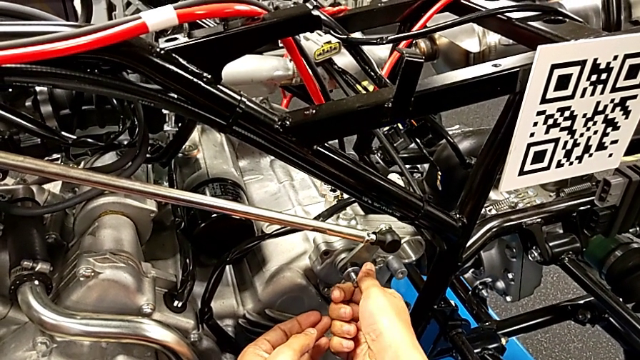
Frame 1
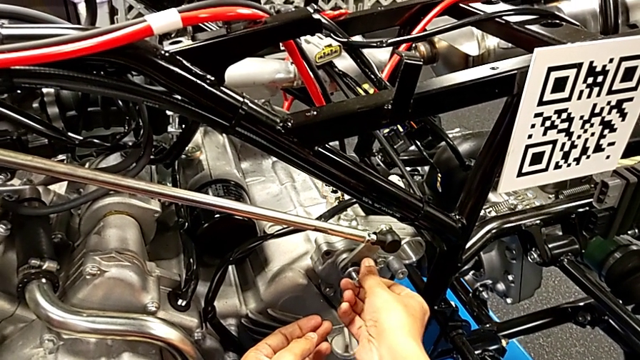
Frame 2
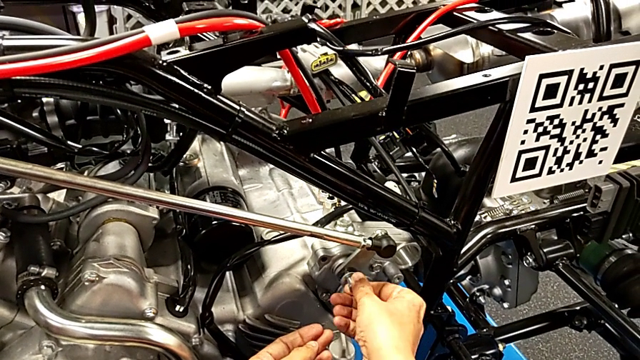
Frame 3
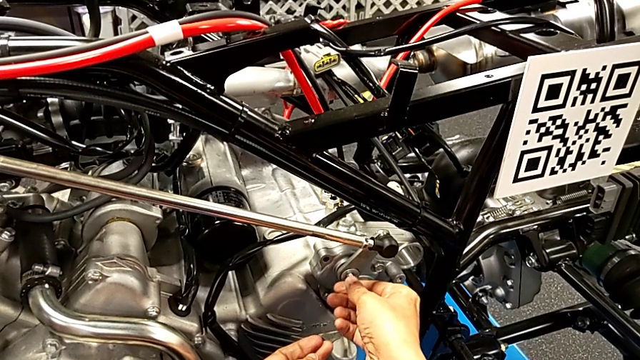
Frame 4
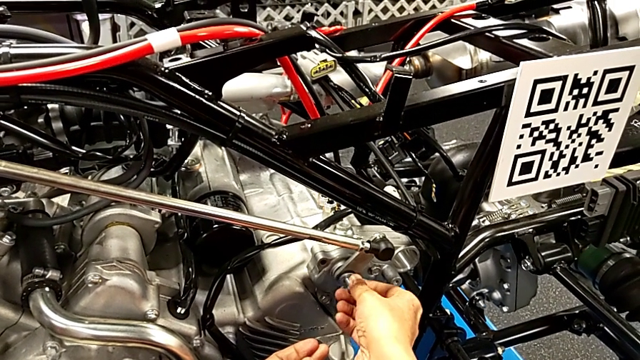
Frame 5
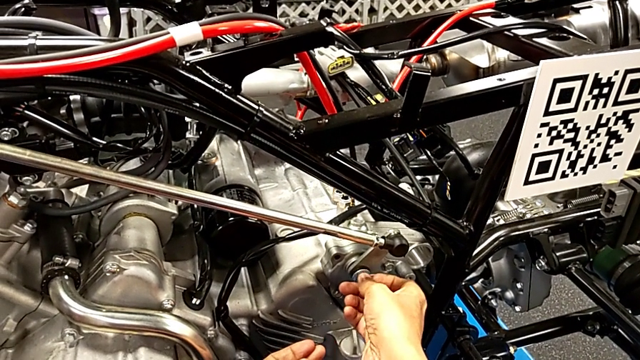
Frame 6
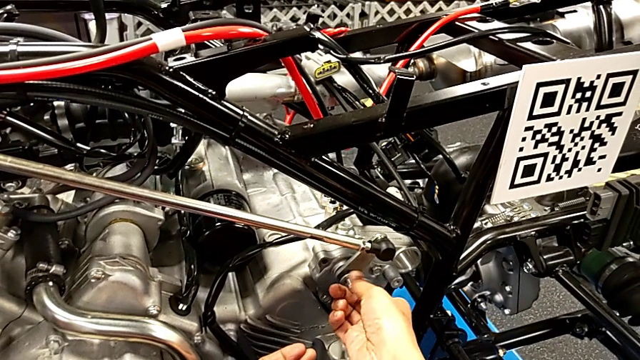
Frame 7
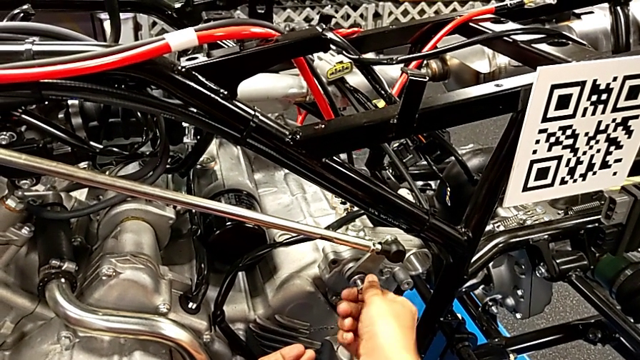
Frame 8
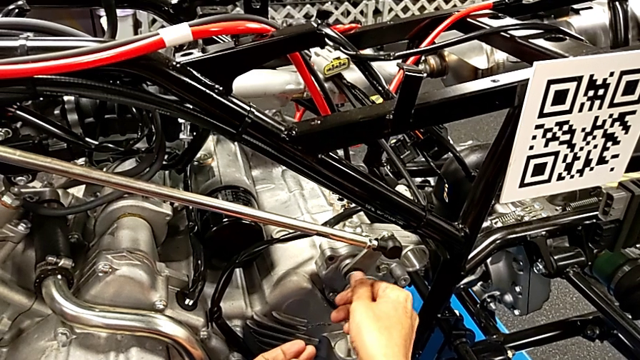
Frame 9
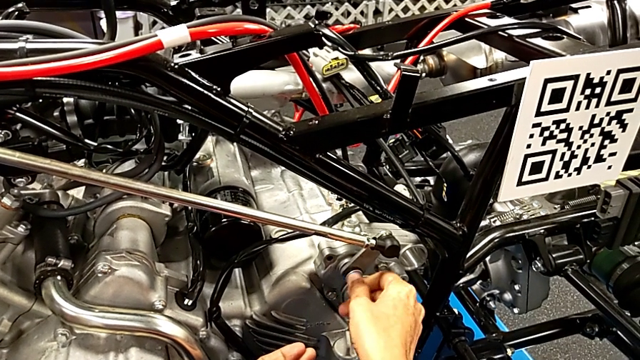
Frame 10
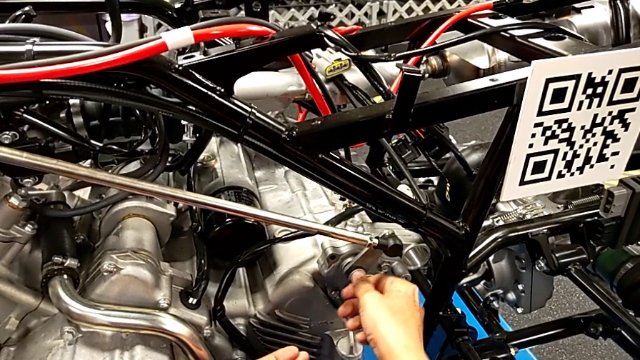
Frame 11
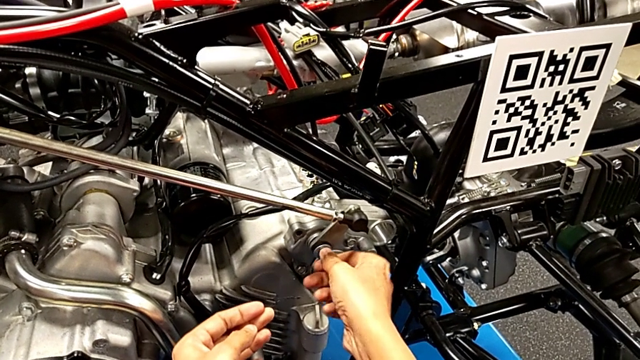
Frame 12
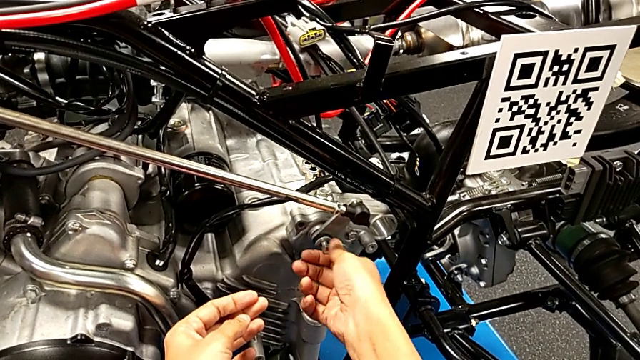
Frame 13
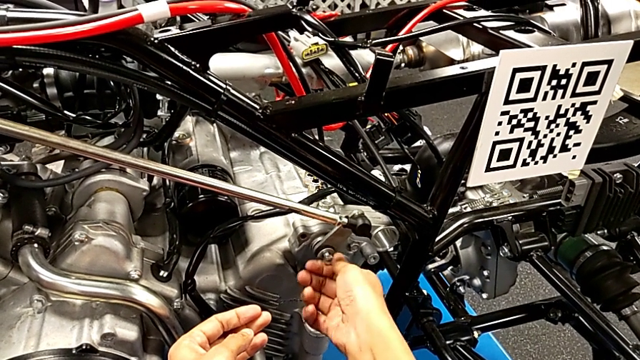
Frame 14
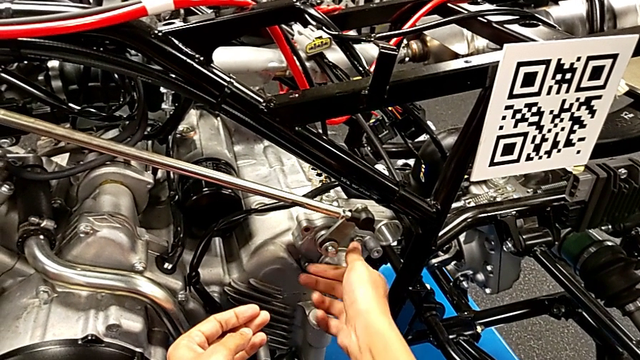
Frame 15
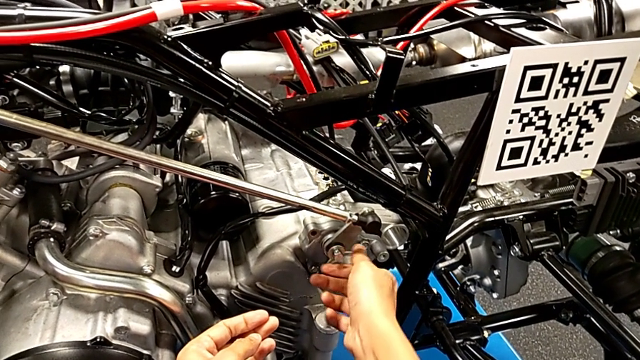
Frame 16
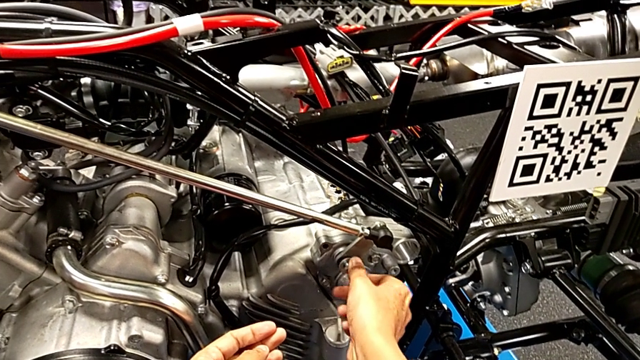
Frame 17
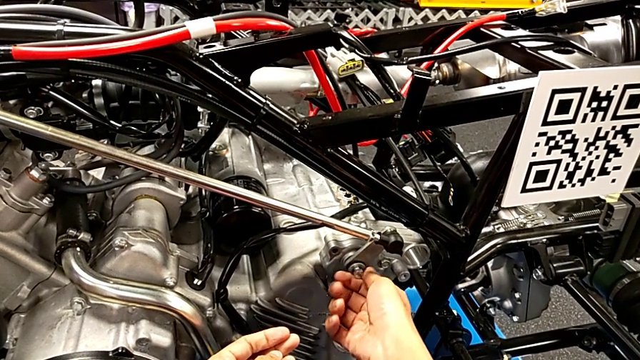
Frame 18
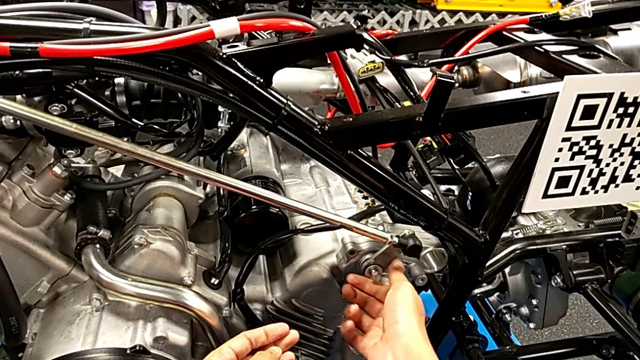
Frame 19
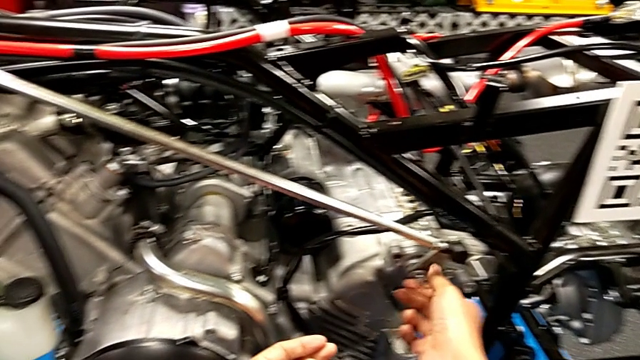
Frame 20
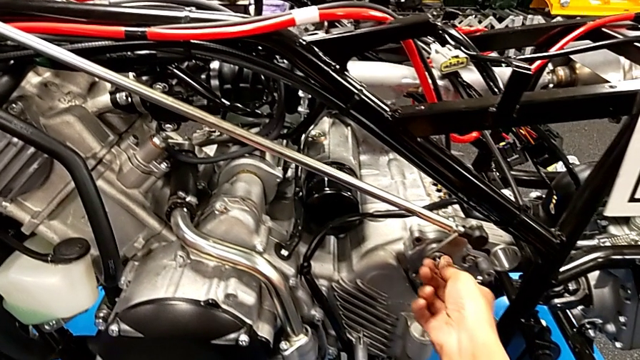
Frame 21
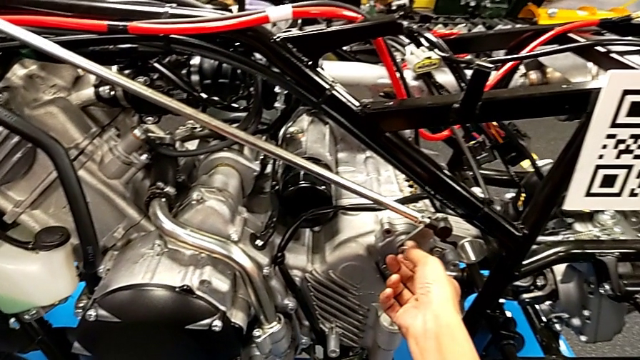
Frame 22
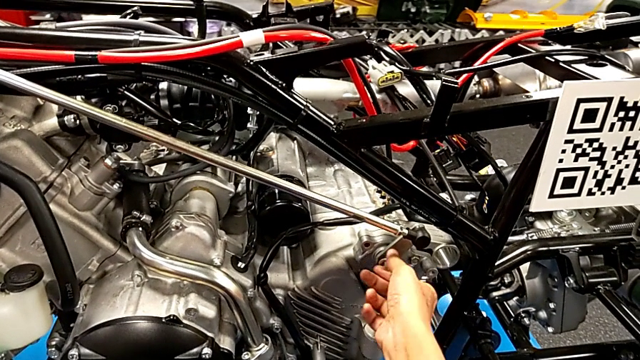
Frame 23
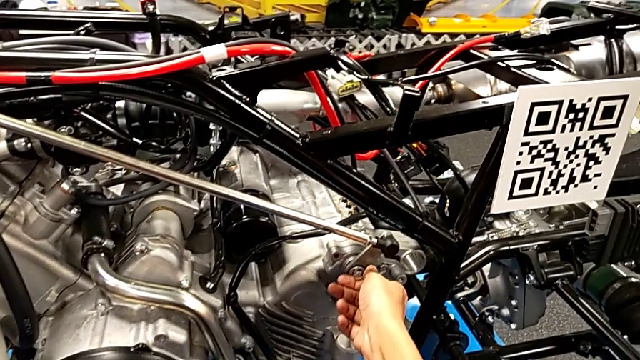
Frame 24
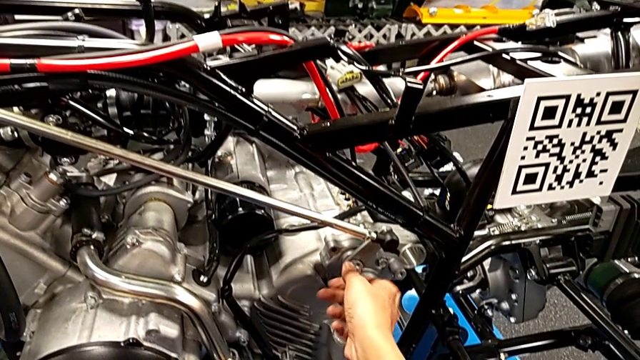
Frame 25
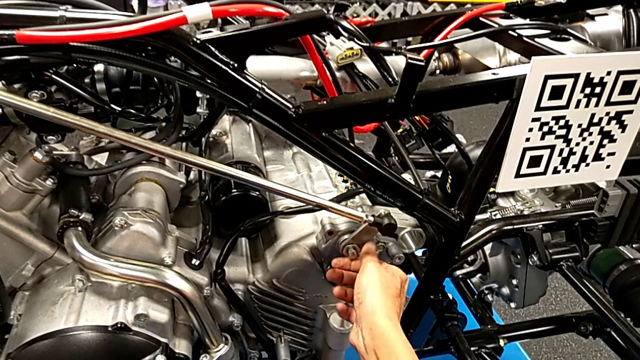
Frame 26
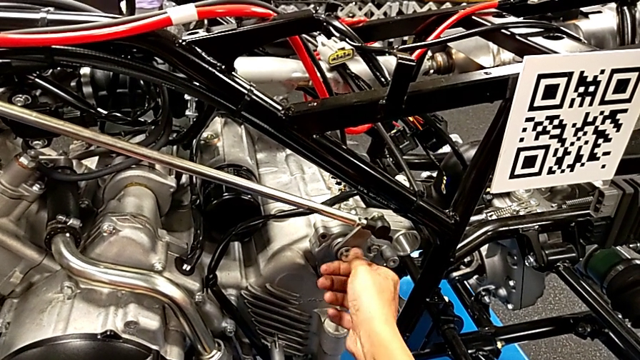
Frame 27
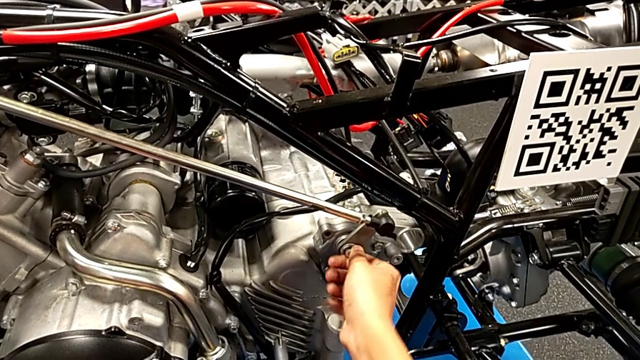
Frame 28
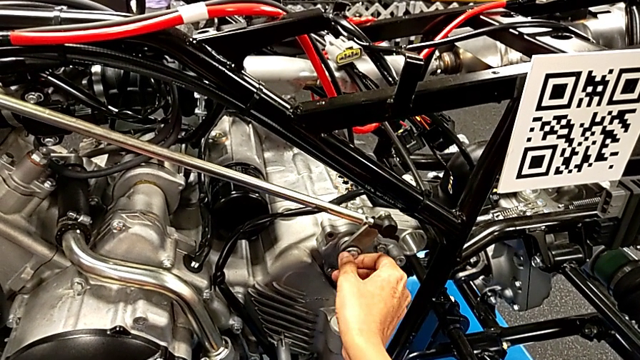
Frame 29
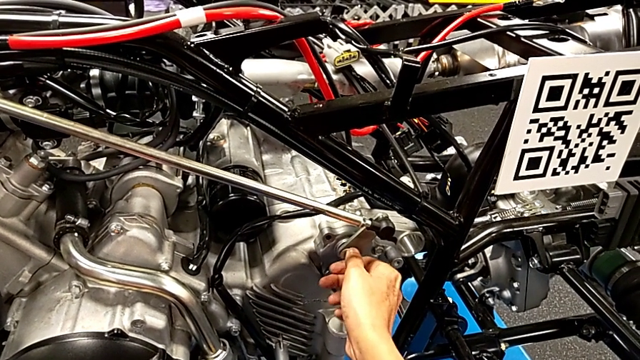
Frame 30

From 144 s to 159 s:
The camera wearer is screwing the bolt through the washer. They screw the bolt with the right hand.

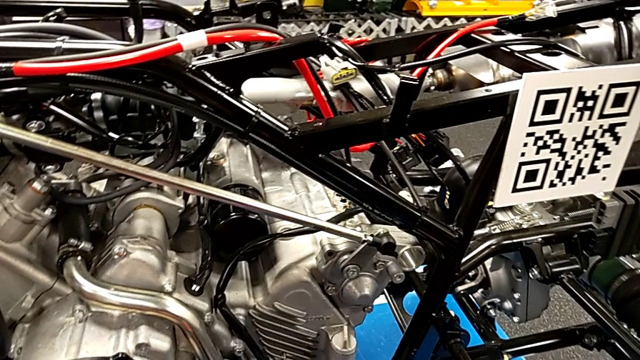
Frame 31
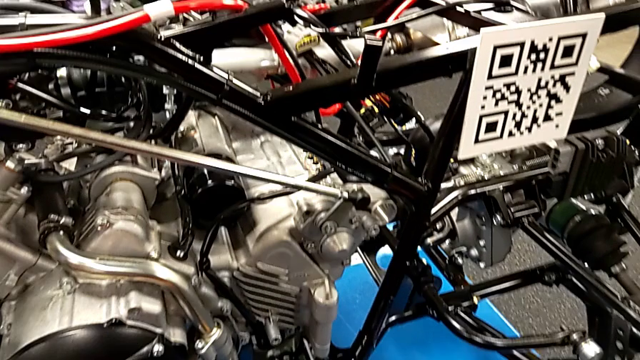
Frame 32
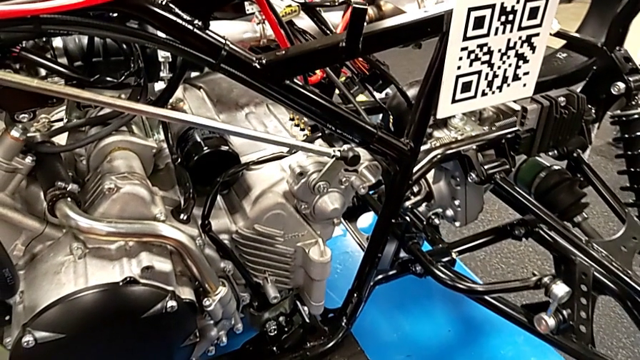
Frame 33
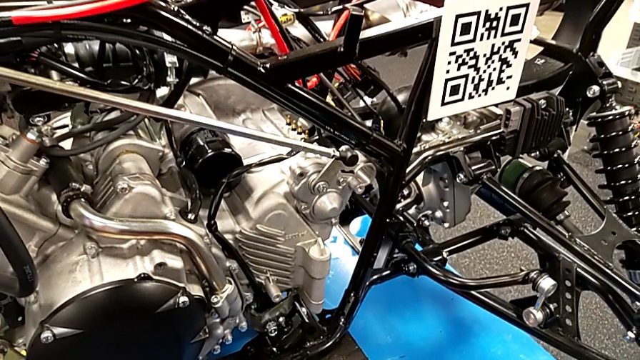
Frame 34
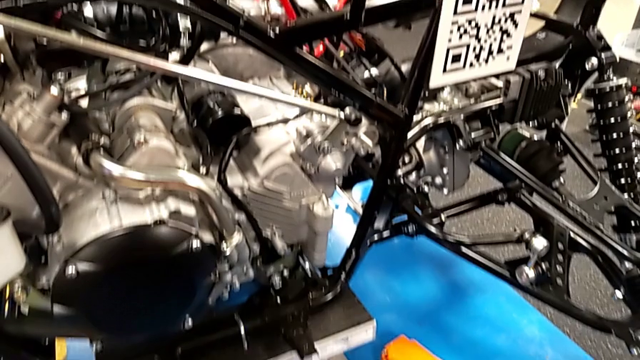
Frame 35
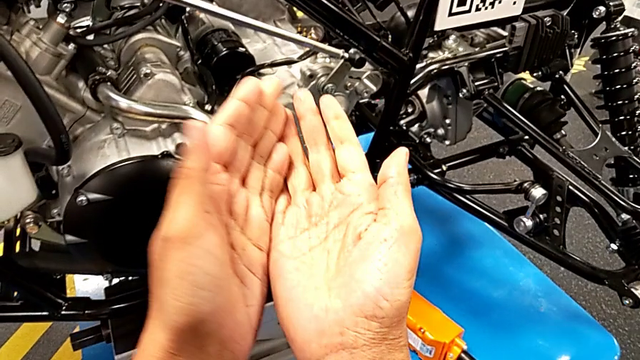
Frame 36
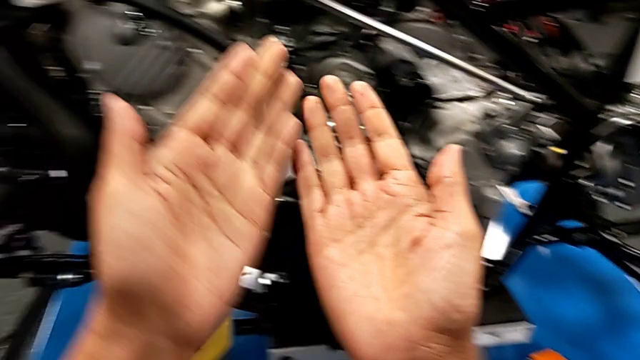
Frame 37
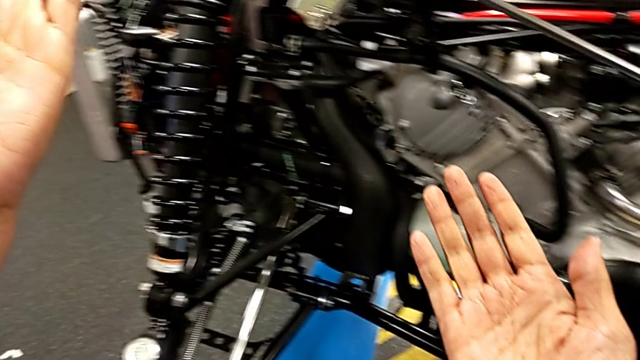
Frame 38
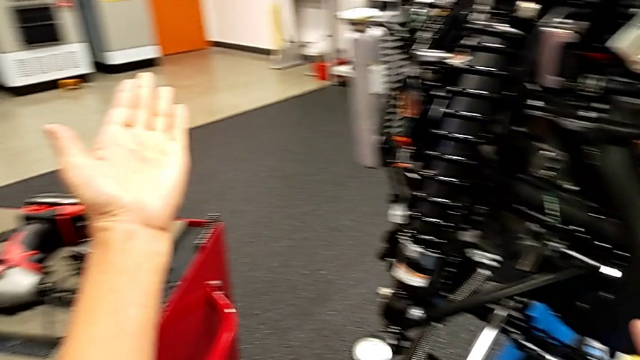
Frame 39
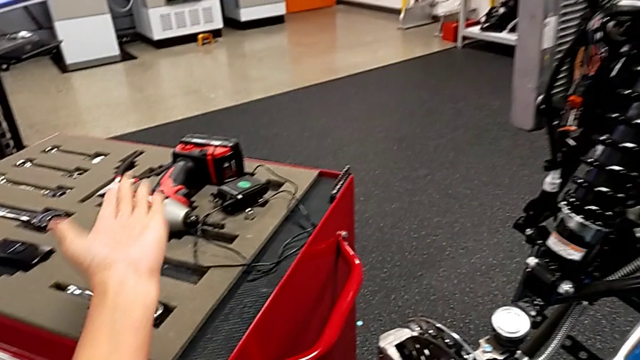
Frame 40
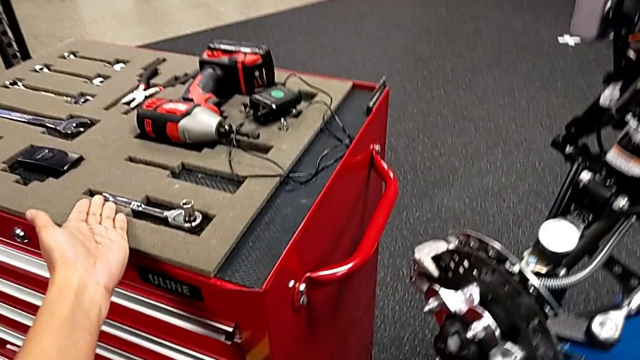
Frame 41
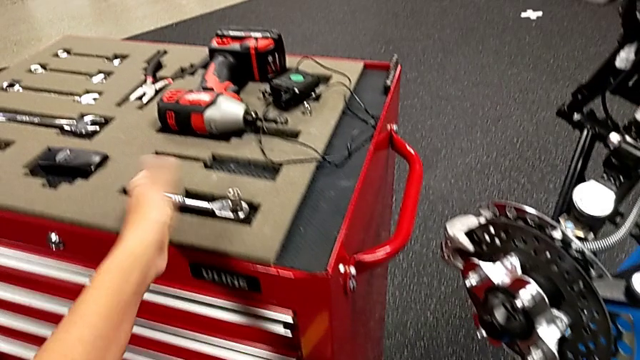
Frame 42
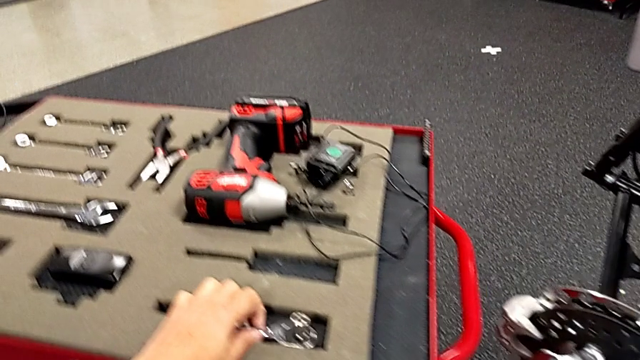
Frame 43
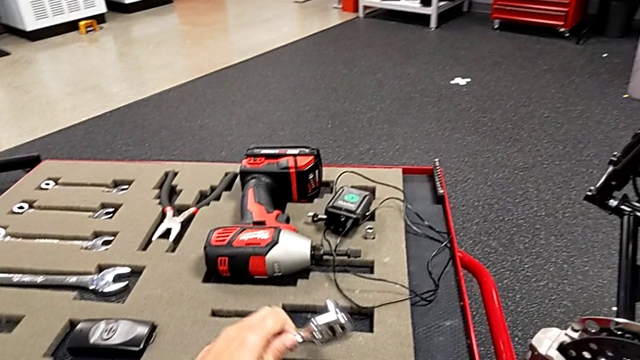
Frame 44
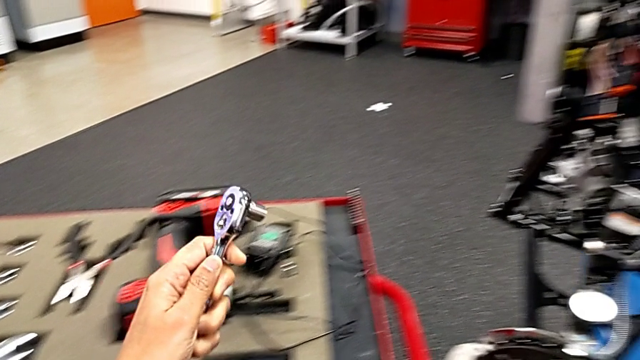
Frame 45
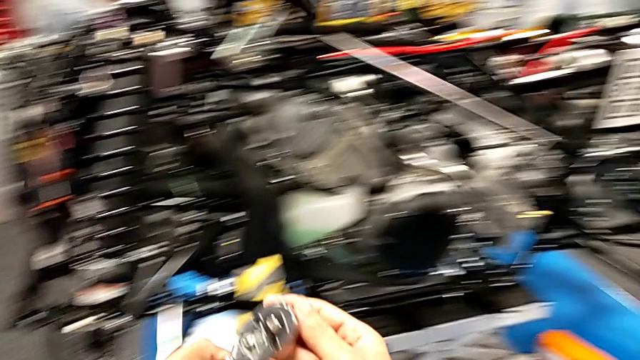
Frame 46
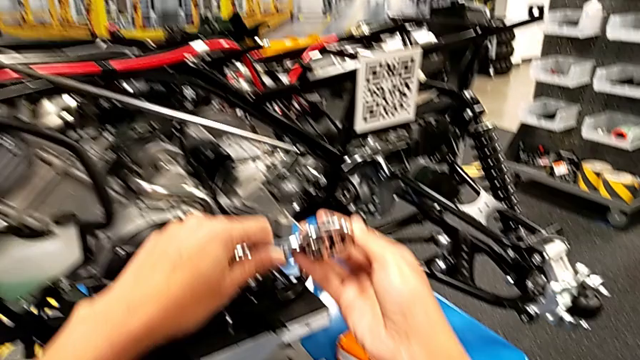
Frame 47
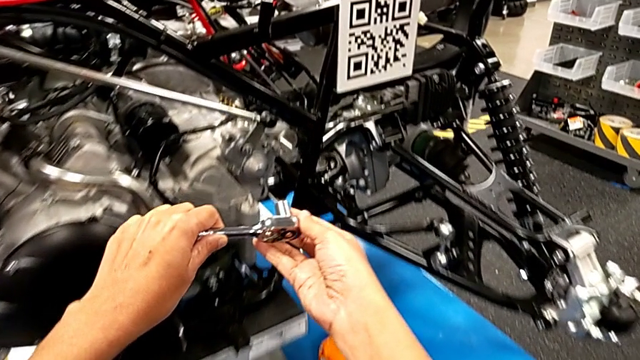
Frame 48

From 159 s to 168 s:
The camera wearer is screwing the bolt through the washer. They grab the ratchet with the left hand and lift it with the right hand.
